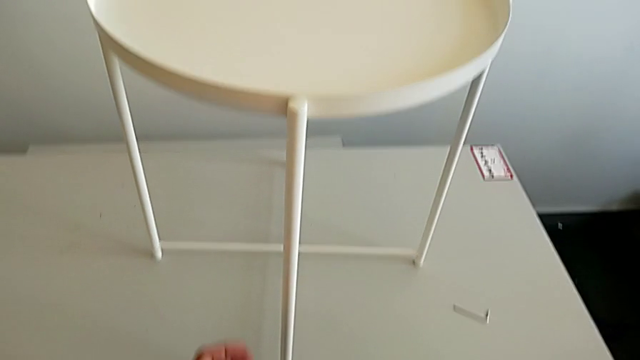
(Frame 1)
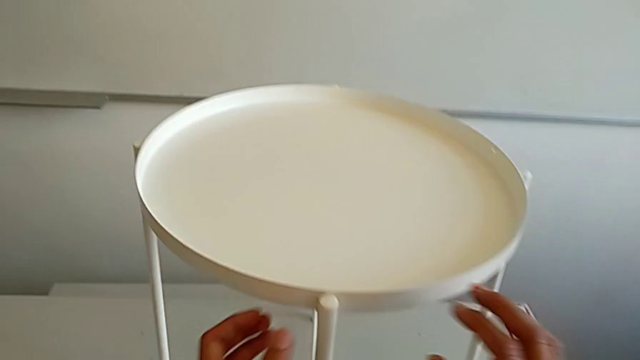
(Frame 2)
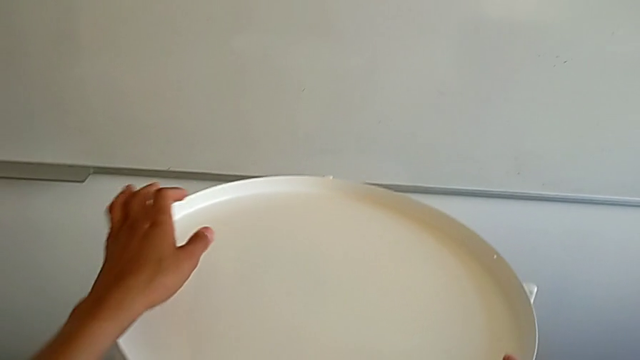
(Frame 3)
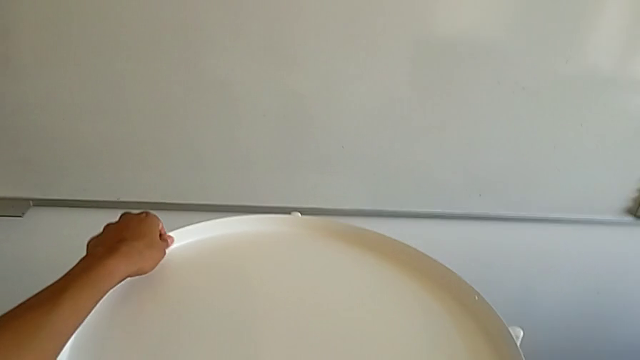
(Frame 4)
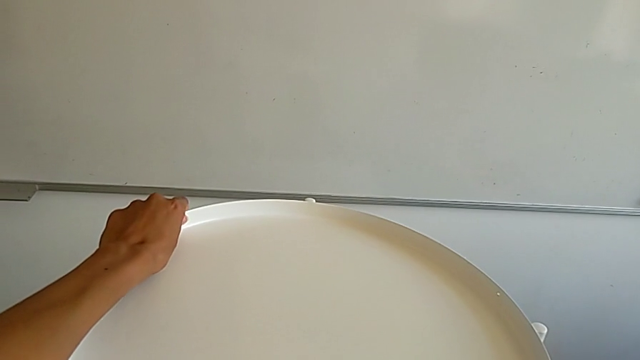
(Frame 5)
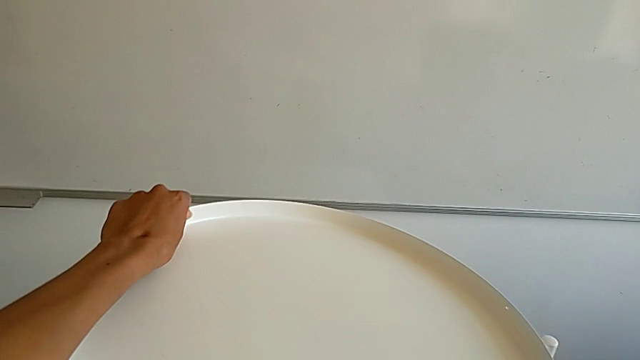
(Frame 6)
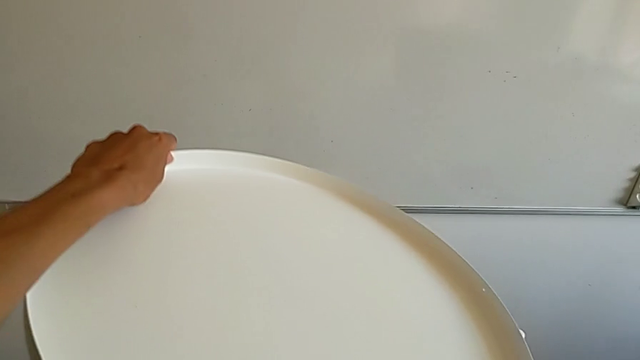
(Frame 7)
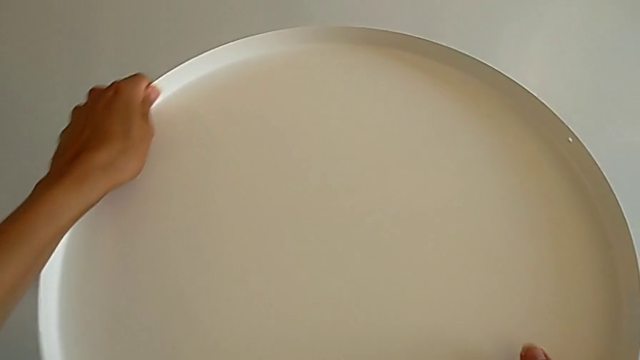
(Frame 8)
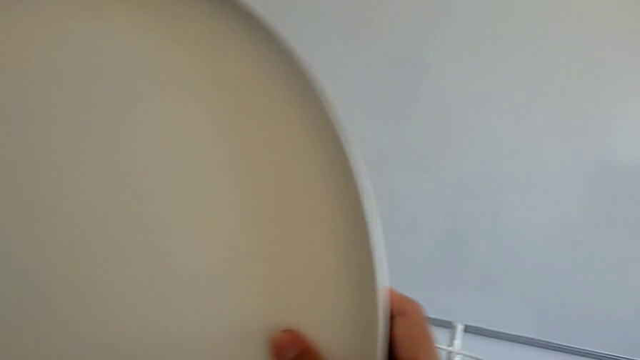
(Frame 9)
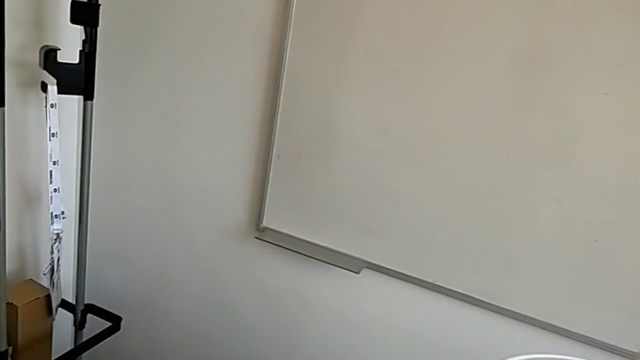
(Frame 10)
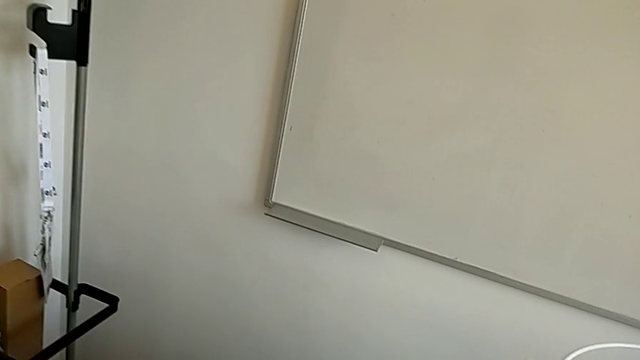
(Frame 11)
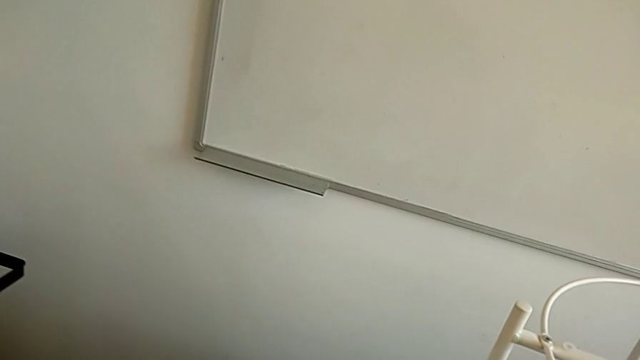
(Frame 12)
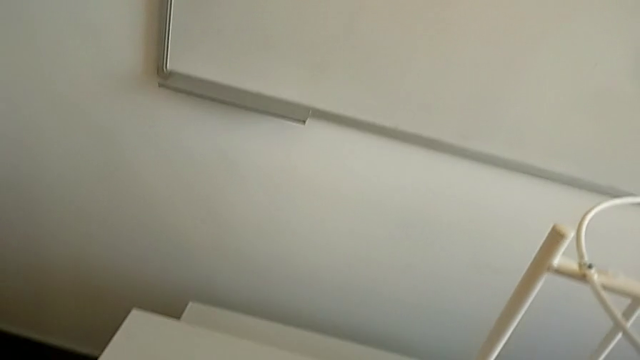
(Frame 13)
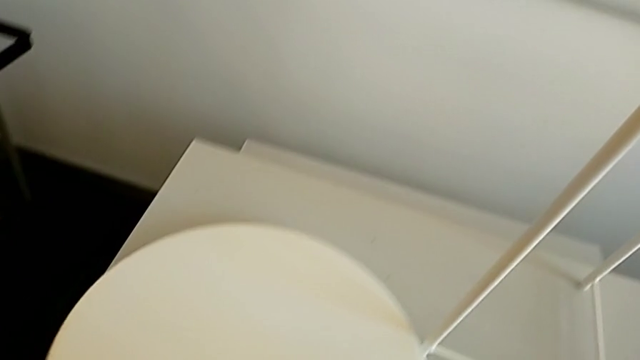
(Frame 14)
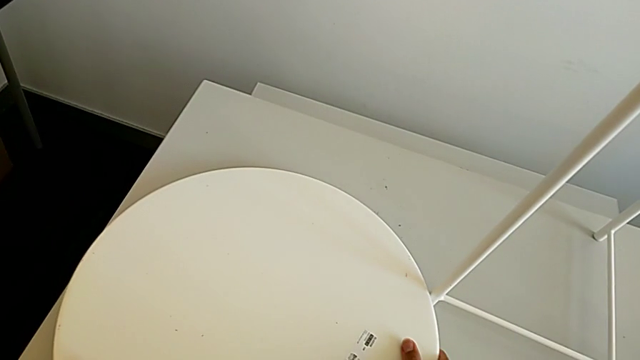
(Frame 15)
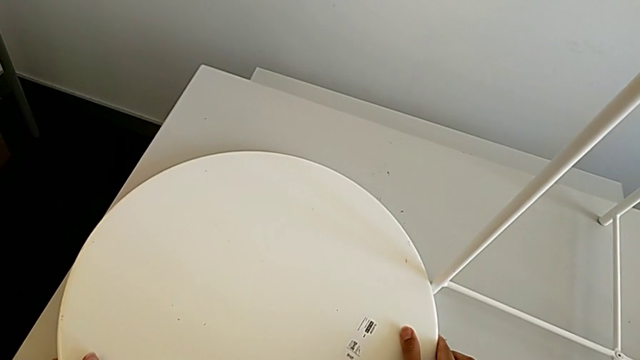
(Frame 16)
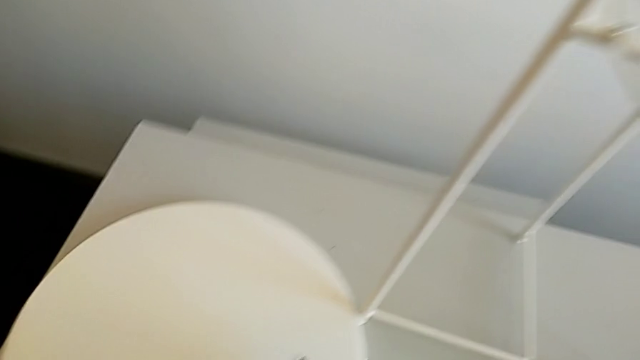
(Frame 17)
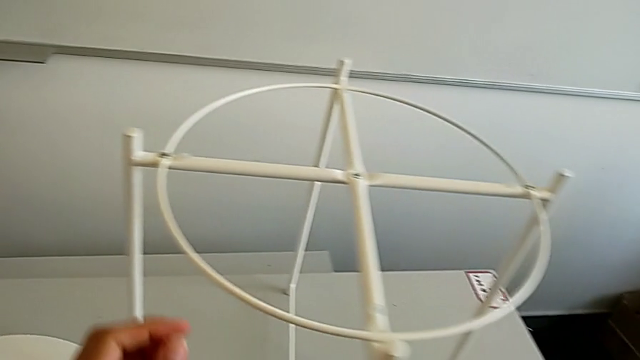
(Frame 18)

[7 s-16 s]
The camera wearer removes the tray. They approach the tray, disassemble it and place it.

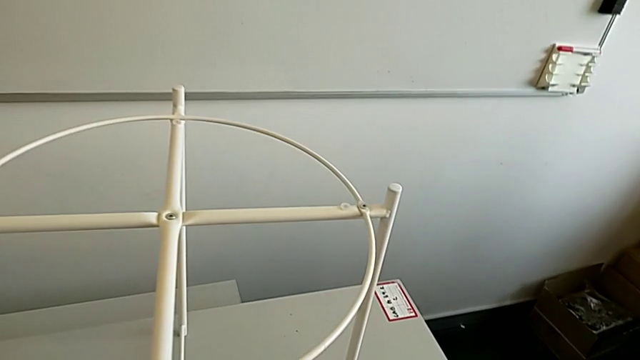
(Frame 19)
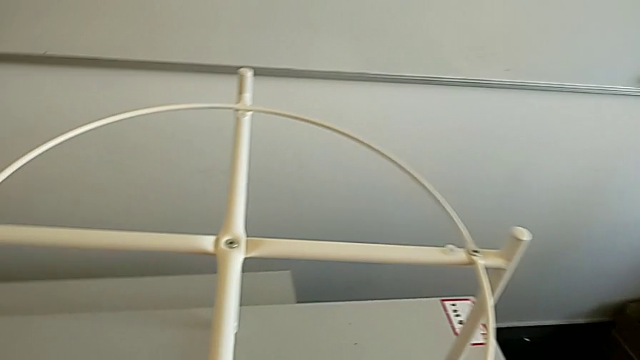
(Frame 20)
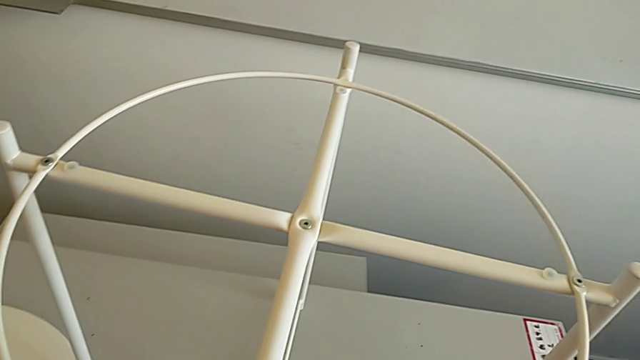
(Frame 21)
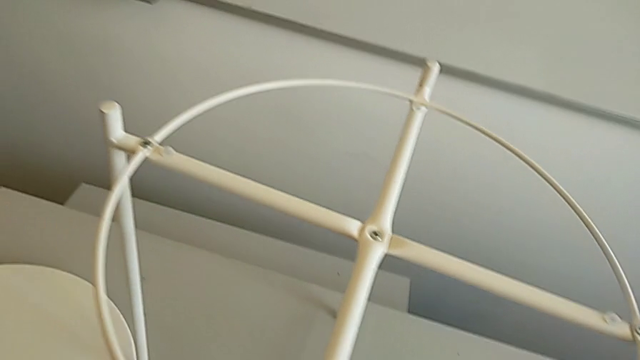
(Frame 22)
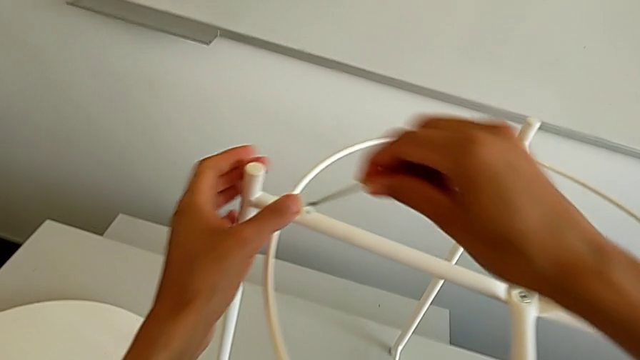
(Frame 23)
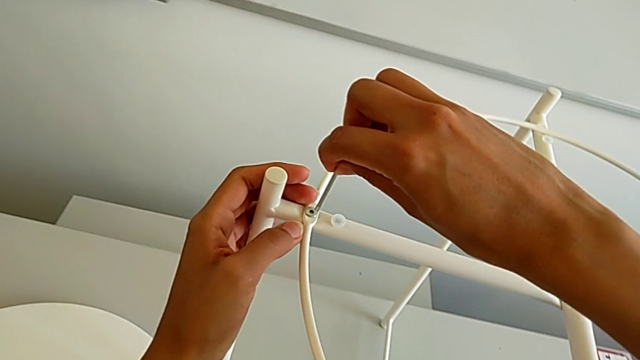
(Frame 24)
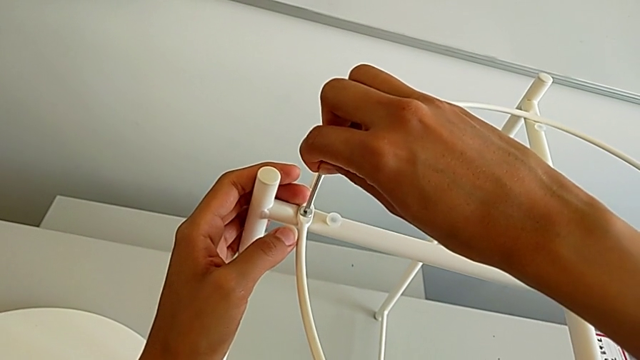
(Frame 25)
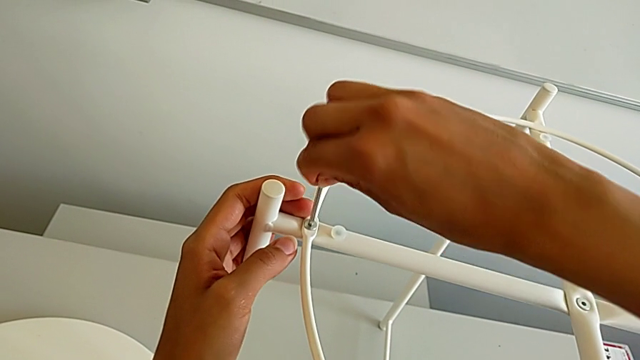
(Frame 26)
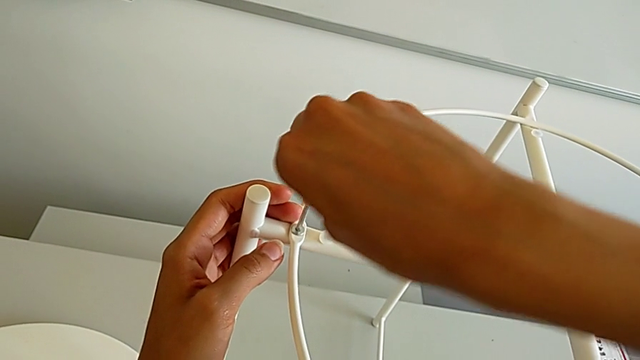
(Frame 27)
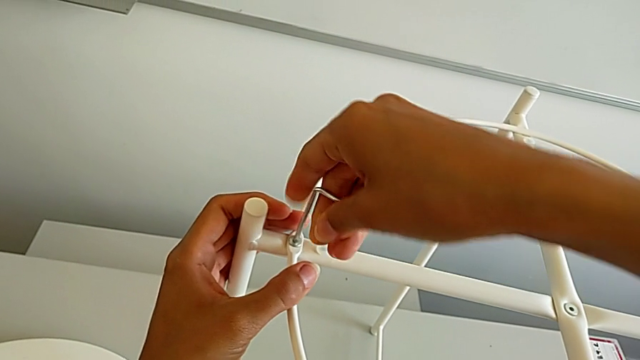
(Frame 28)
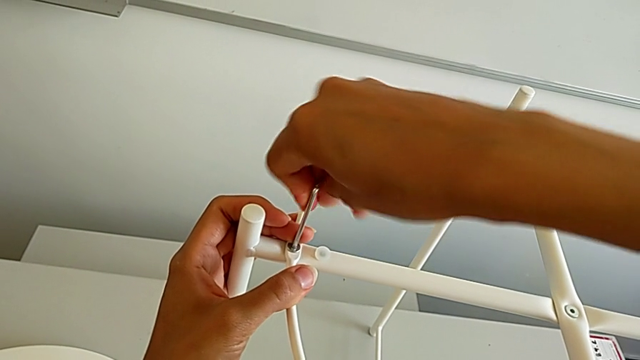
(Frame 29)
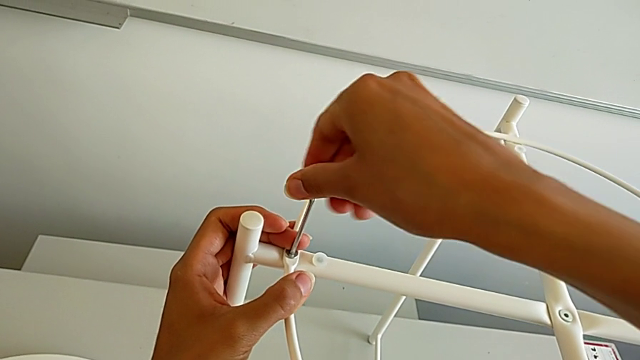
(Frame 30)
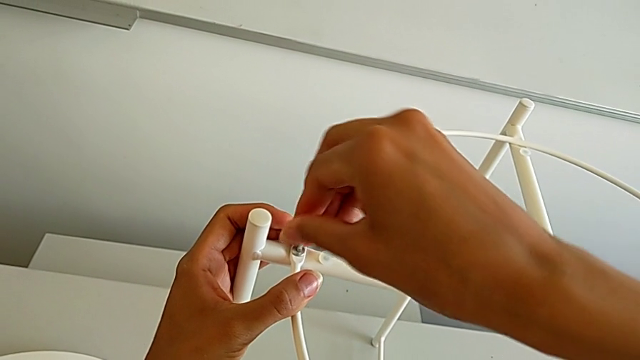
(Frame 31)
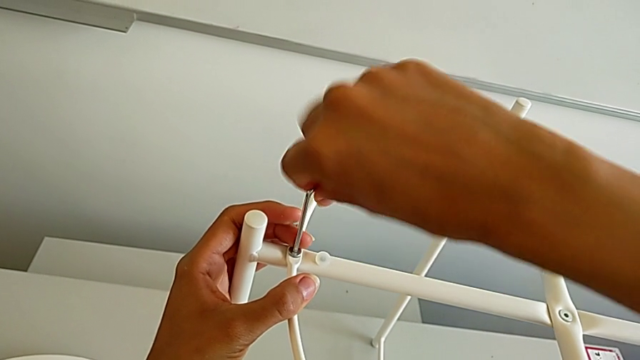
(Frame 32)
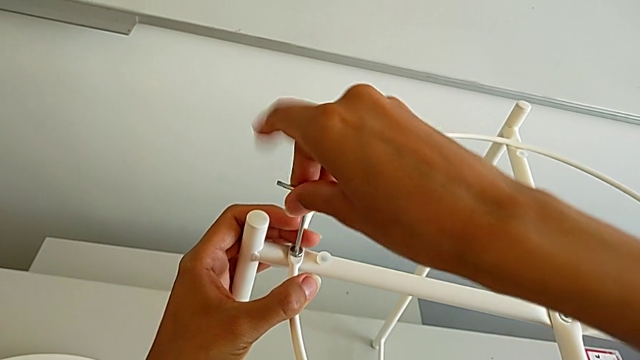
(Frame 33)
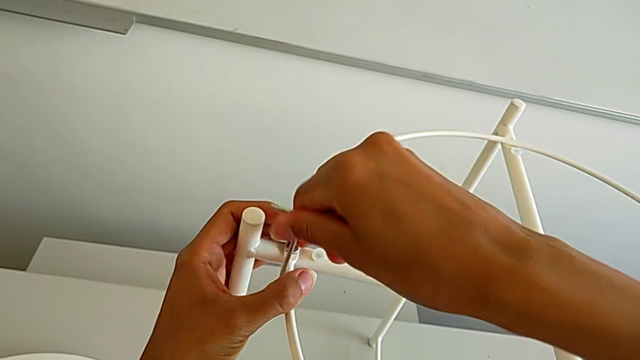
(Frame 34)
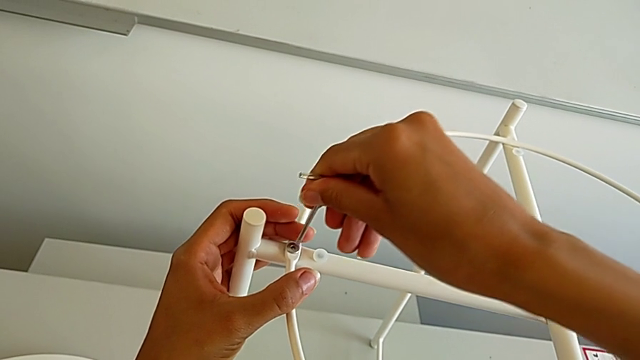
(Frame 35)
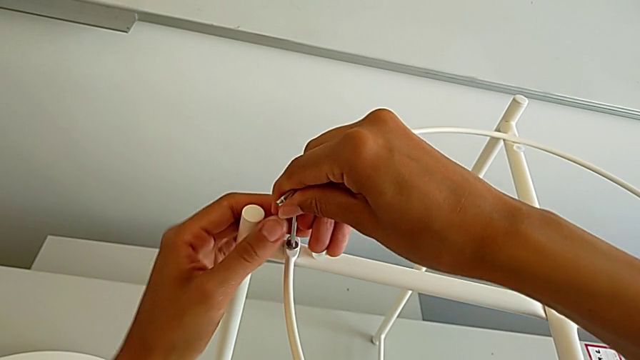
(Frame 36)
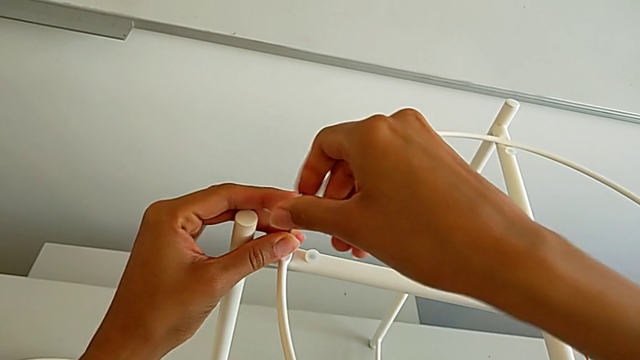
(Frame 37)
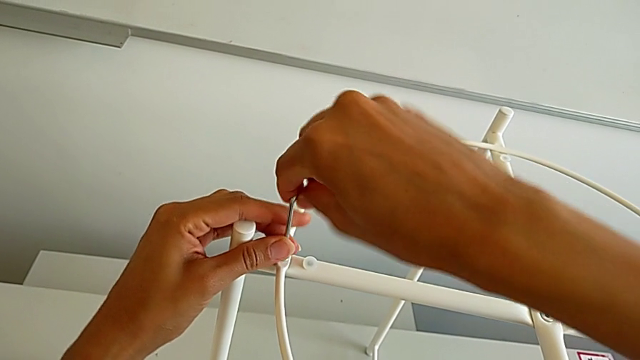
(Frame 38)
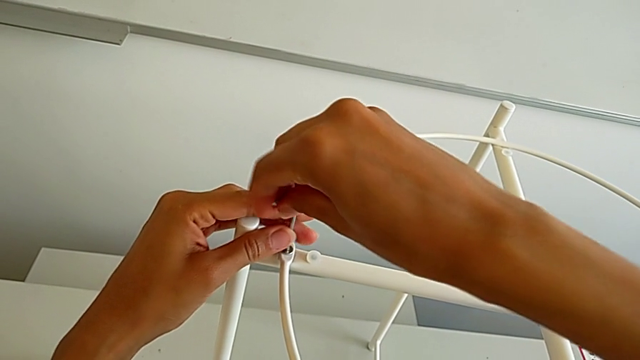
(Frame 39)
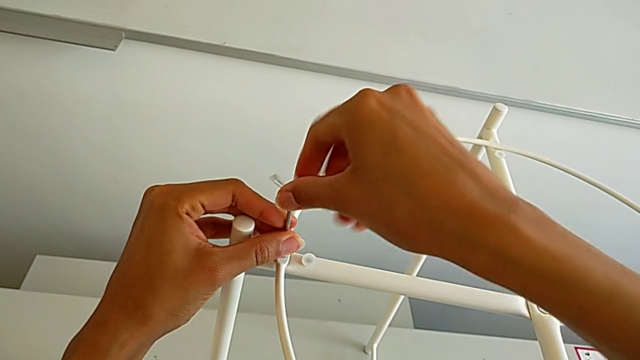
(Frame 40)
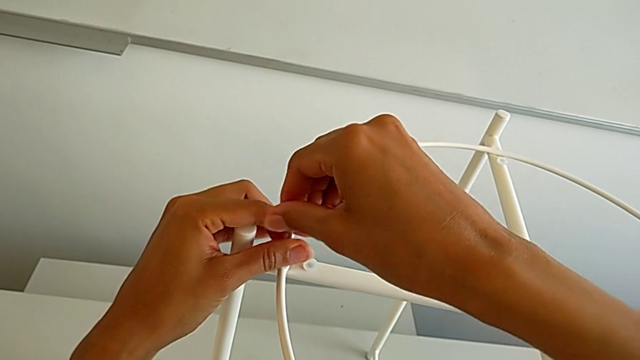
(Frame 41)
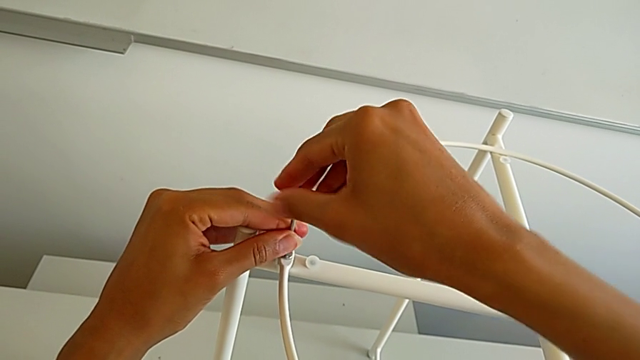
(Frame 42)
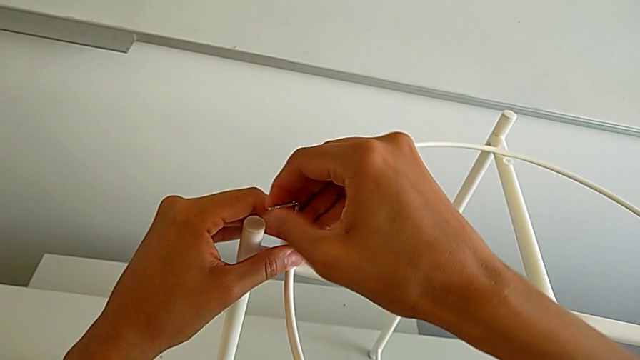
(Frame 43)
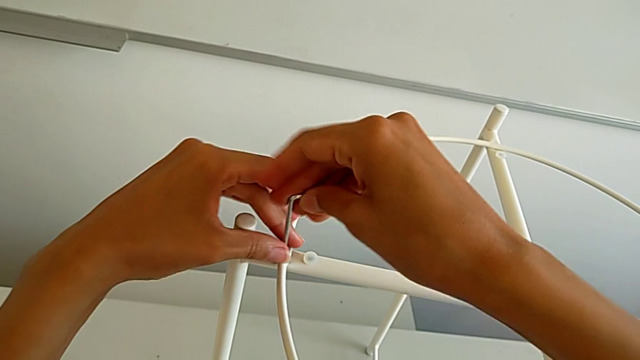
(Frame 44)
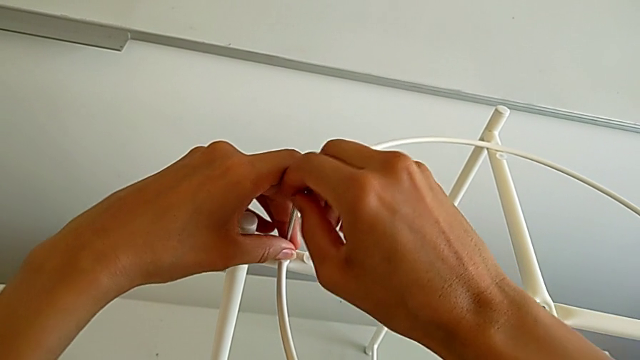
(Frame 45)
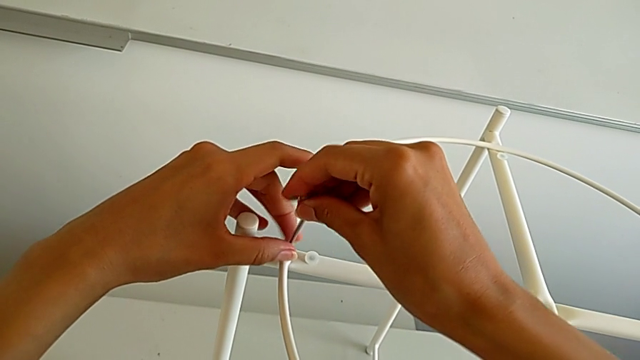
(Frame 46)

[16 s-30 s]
The camera wearer is disassembling the circle. They approach the Allen wrench, grab it, insert it and unscrew the hex socket head.
